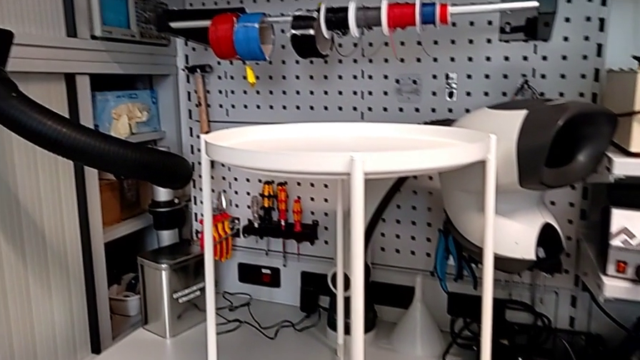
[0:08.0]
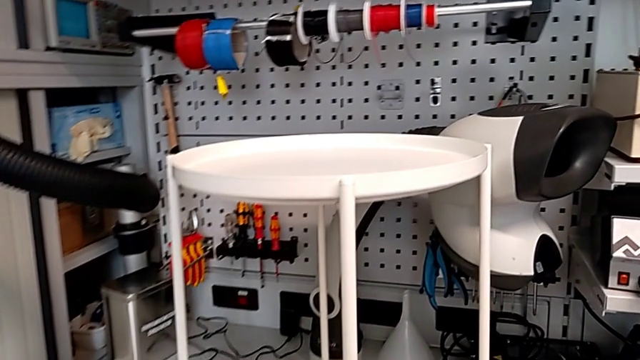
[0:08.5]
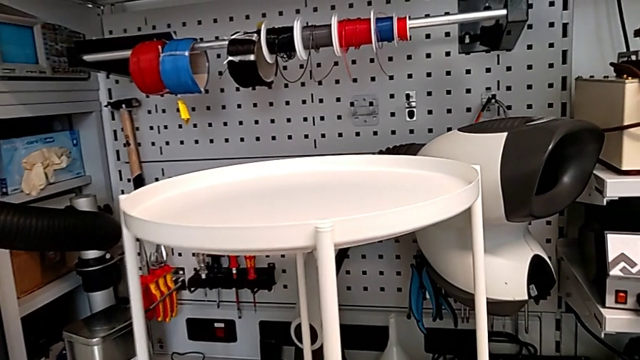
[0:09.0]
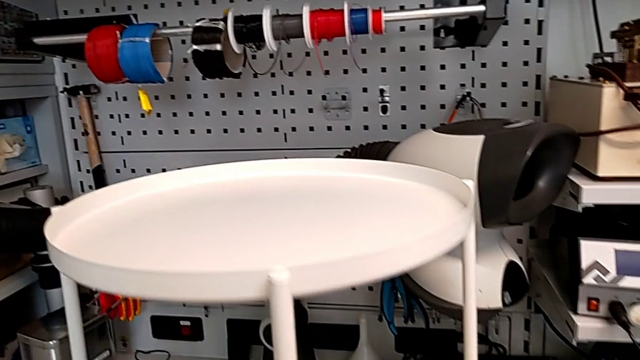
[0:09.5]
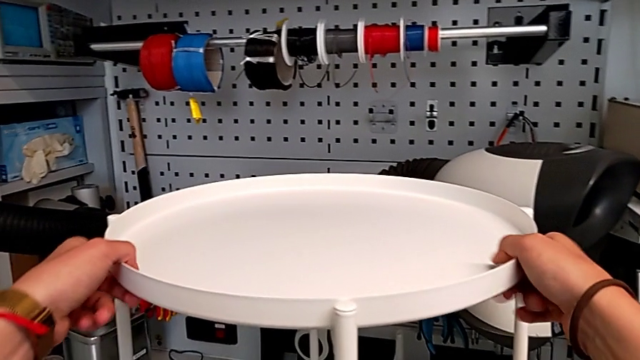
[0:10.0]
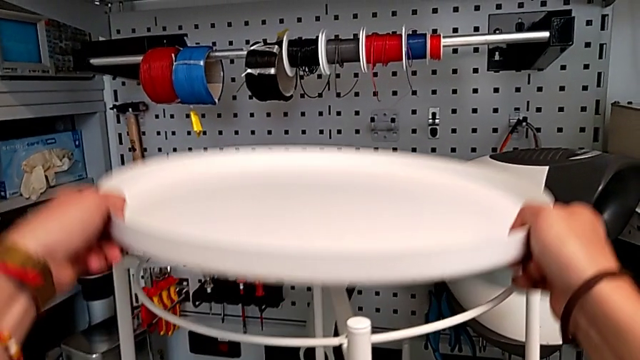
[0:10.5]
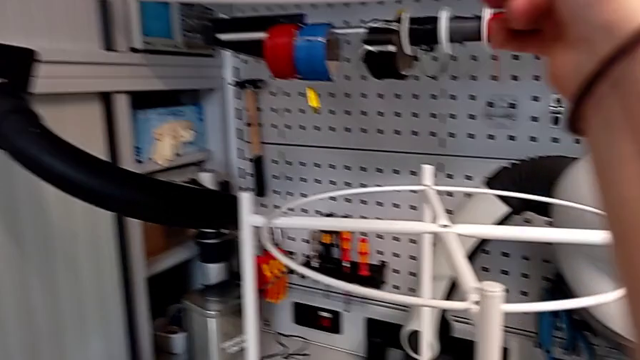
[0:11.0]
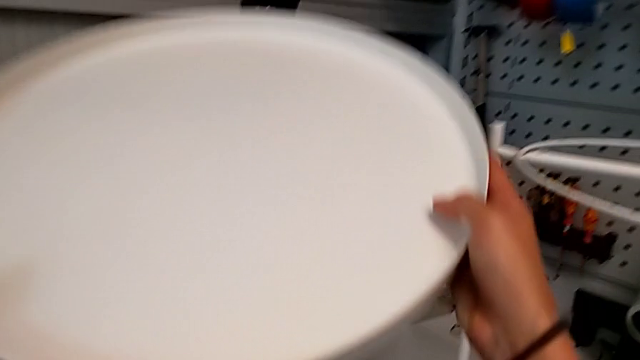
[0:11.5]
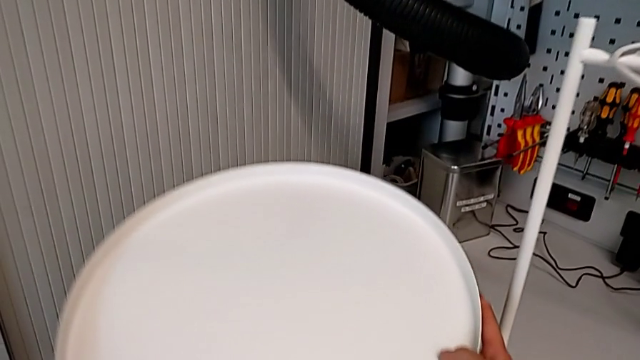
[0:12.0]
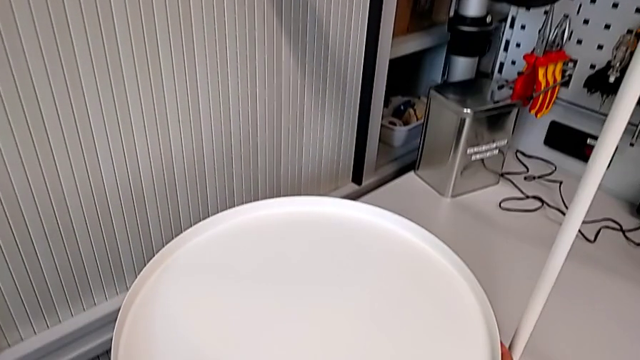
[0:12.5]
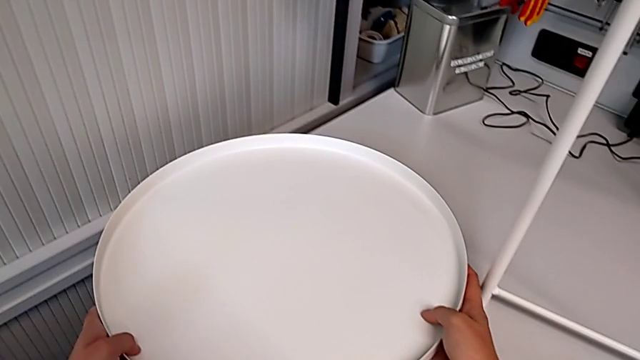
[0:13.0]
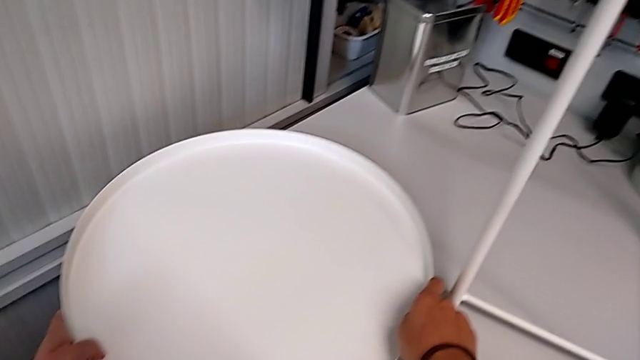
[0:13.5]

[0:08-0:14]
The camera wearer removes the top tray. They approach the tray table, slide it, disassemble the tray and place it.

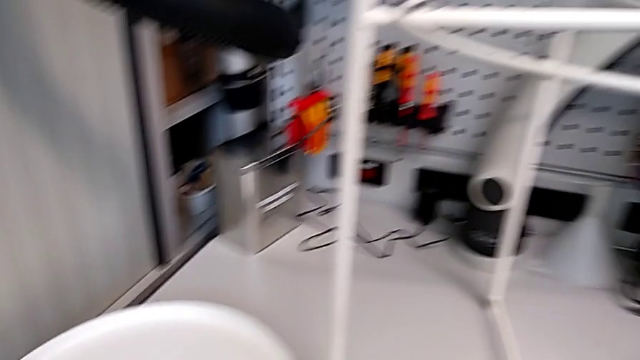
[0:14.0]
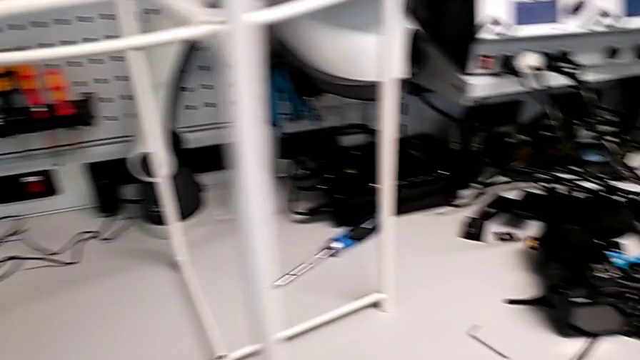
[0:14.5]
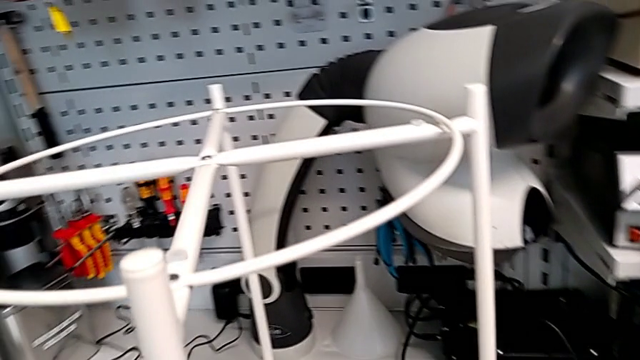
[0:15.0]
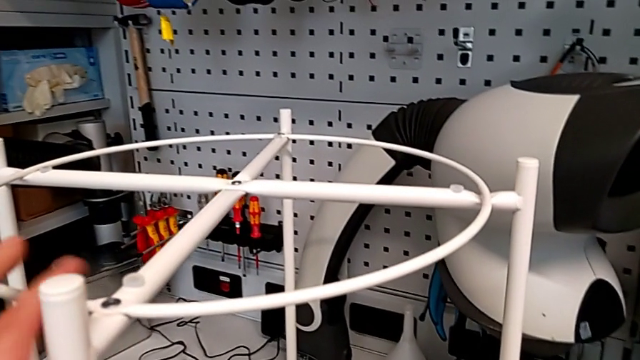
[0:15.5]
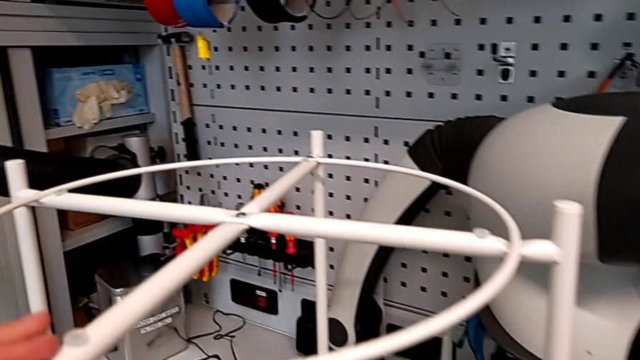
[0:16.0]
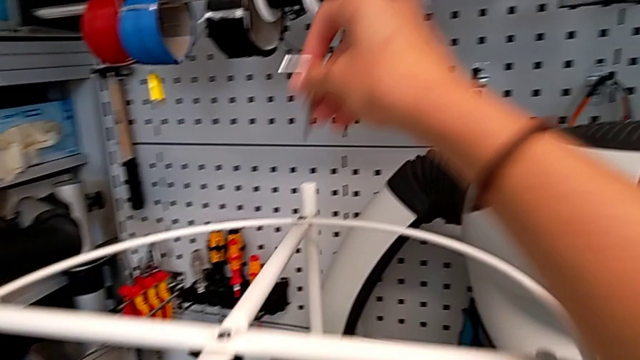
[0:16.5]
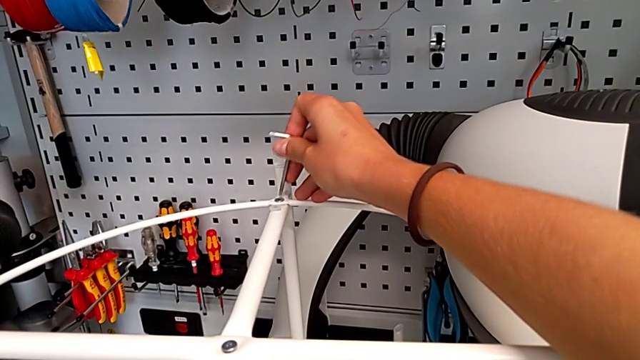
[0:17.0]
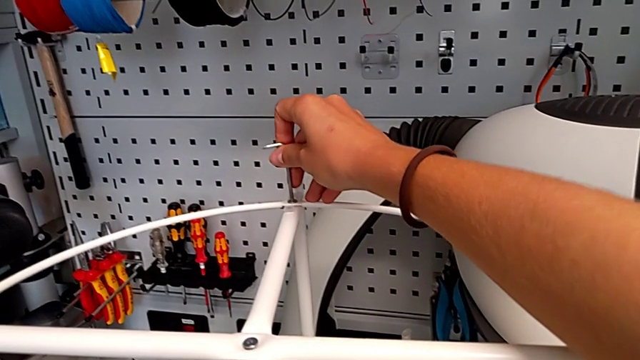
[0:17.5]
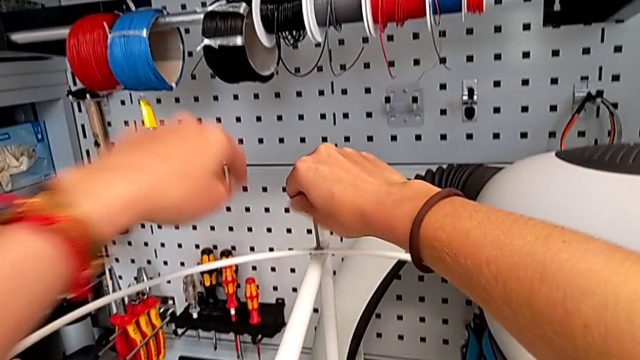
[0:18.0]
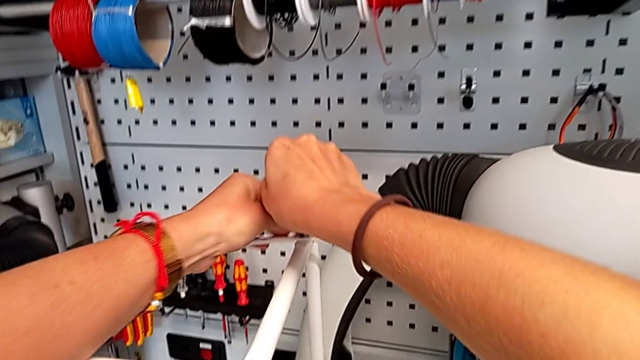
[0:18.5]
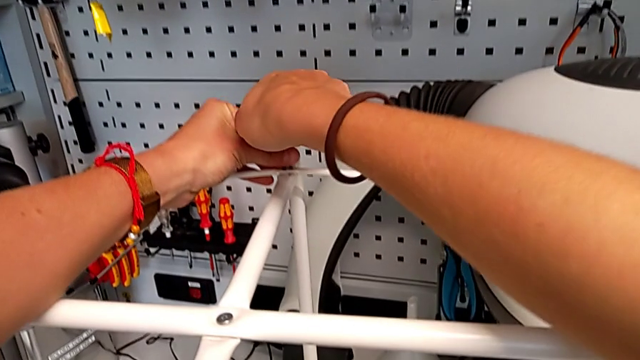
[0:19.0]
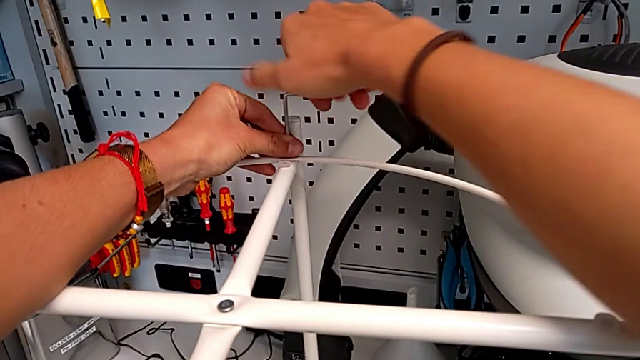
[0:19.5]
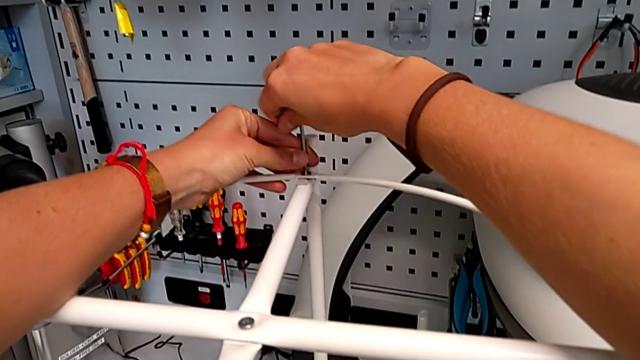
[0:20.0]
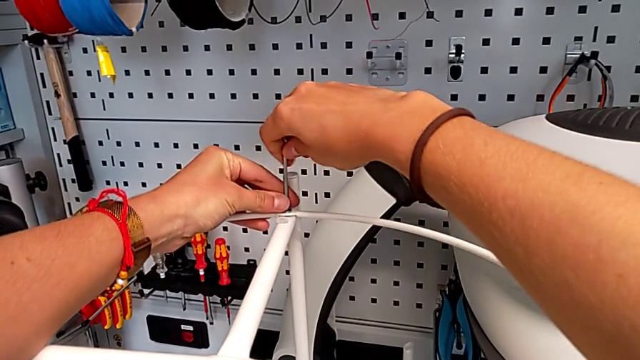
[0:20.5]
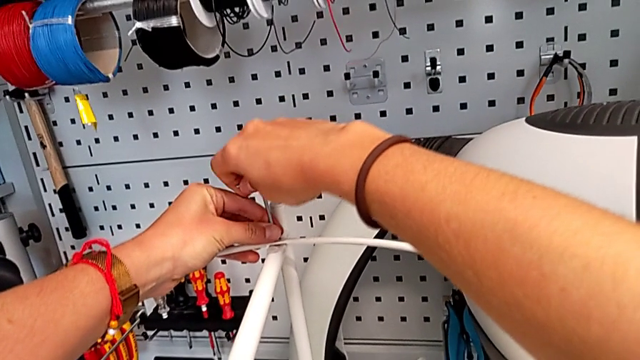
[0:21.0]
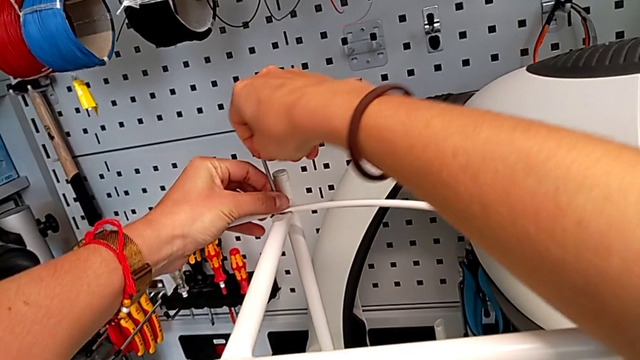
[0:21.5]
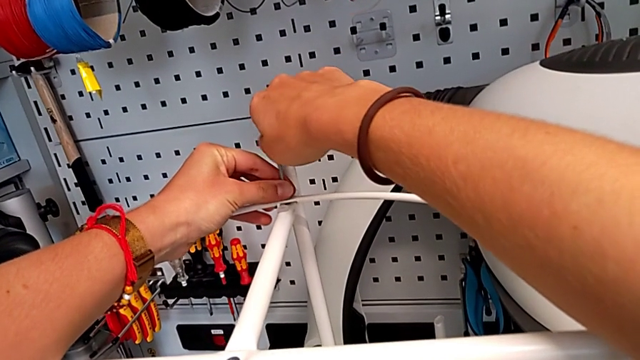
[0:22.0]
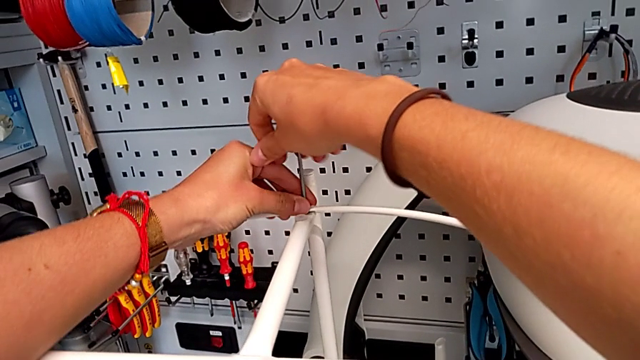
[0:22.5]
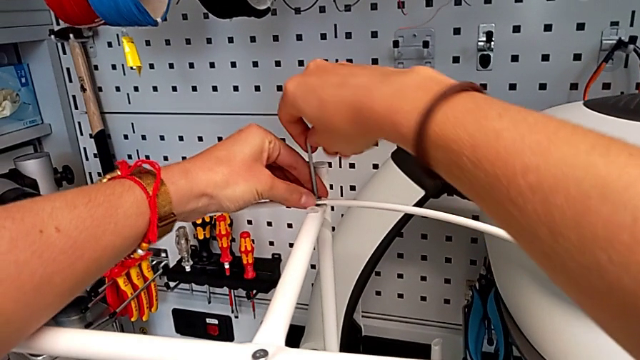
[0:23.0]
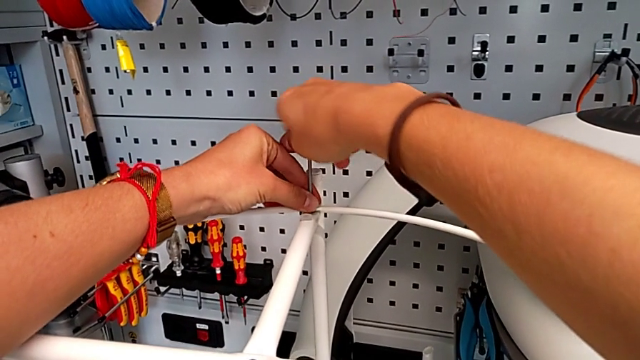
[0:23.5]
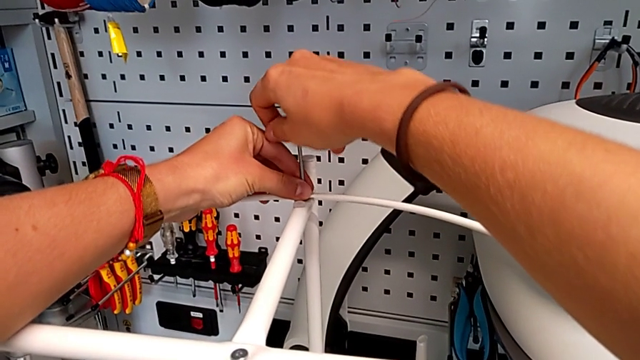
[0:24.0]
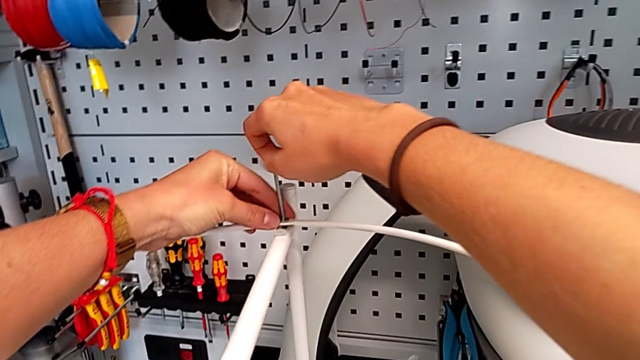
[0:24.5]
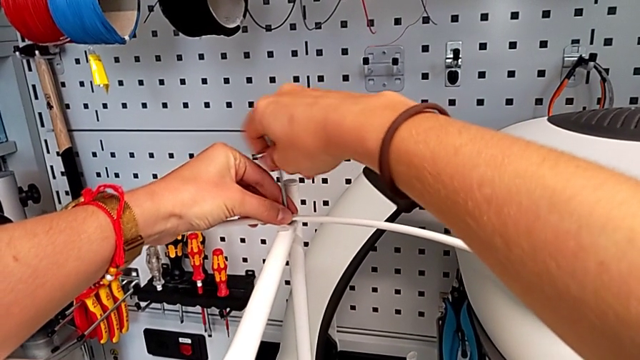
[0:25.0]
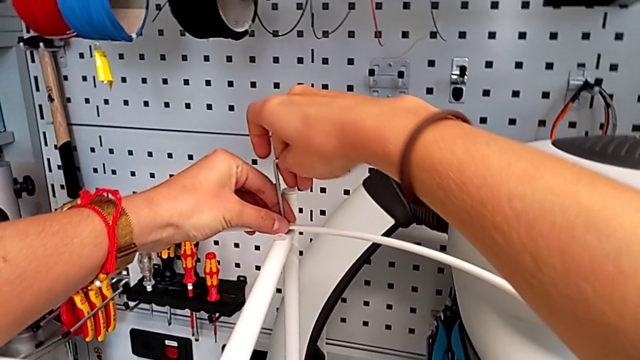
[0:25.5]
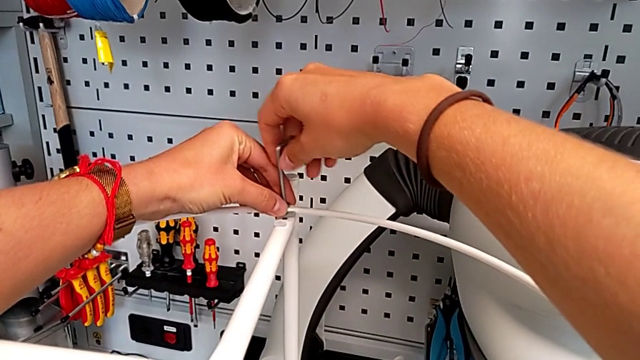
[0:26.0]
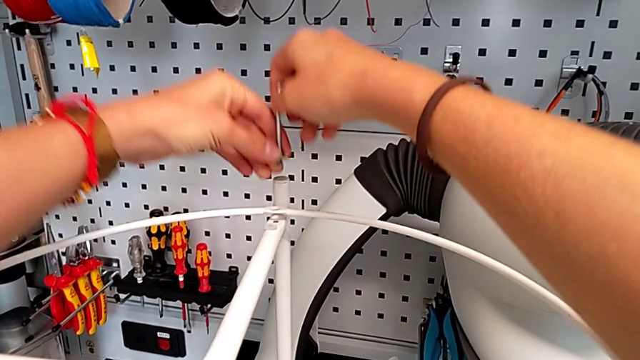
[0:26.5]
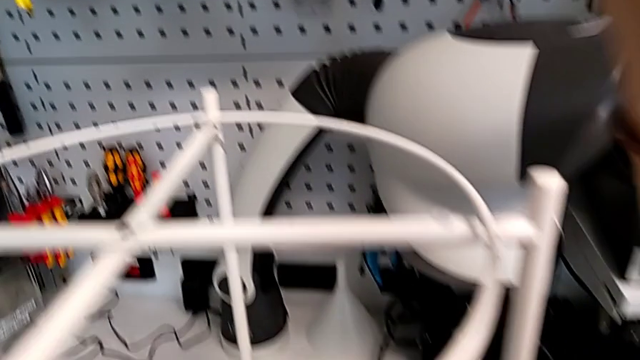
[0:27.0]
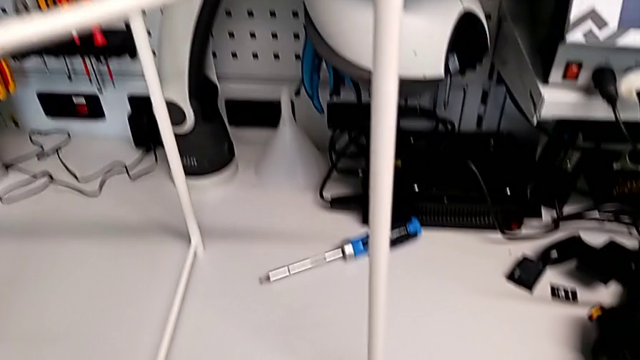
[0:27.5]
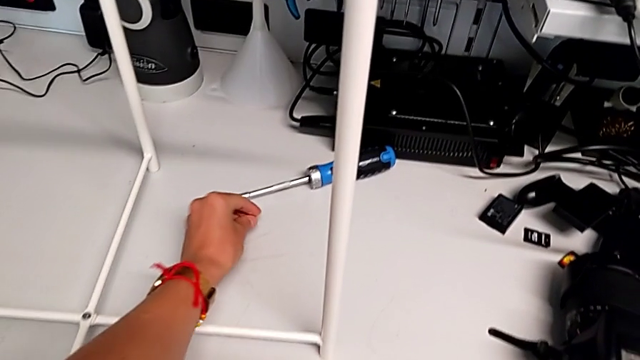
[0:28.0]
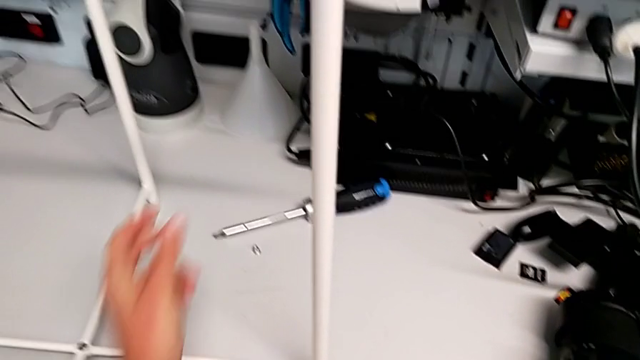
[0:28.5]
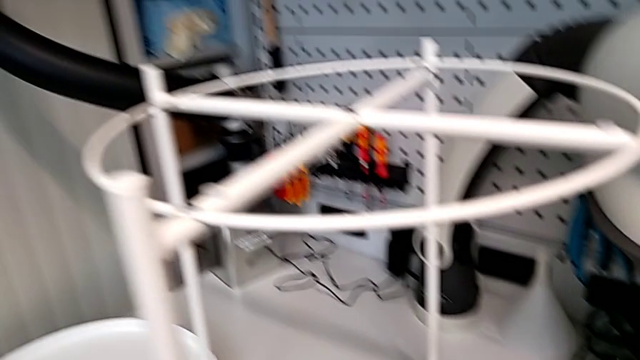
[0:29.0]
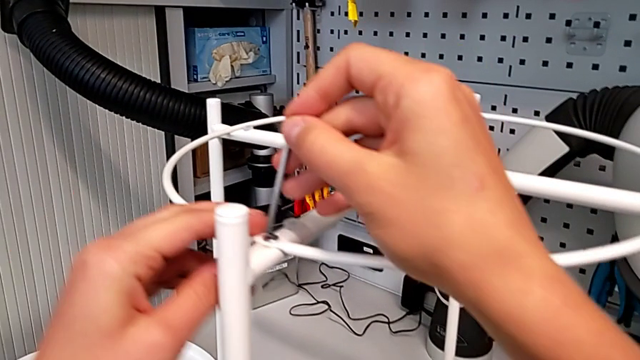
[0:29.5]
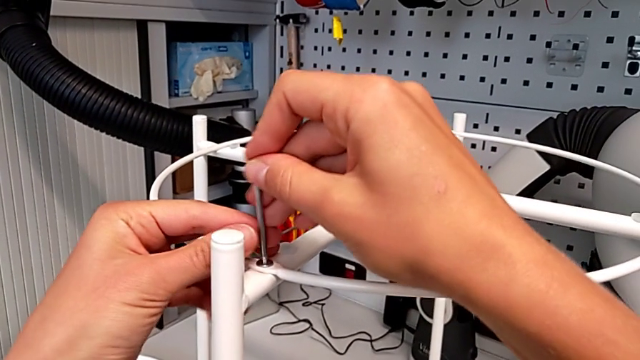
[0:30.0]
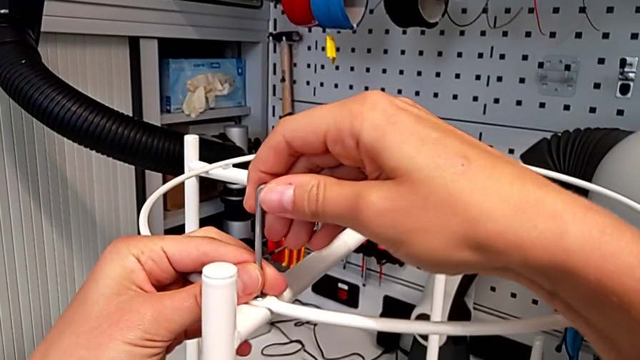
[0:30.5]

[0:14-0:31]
The camera wearer is unscrewing the corner bolts. They grab the Allen wrench, slide the tray table, insert the Allen wrench, unscrew the hex socket head, disassemble it, withdraw the Allen wrench, place the hex socket head and insert the Allen wrench.
